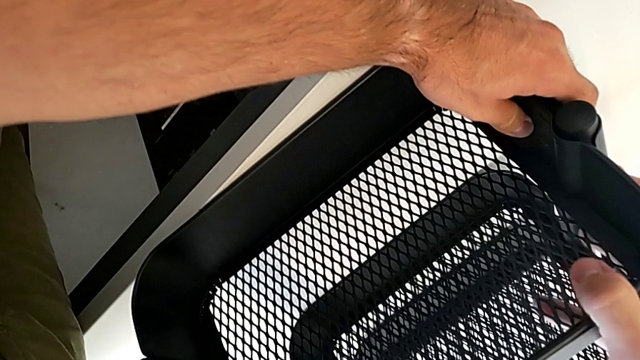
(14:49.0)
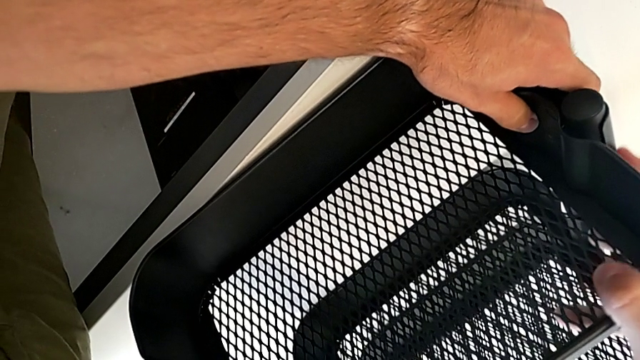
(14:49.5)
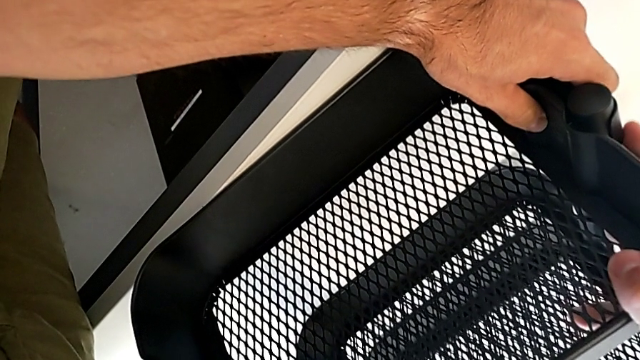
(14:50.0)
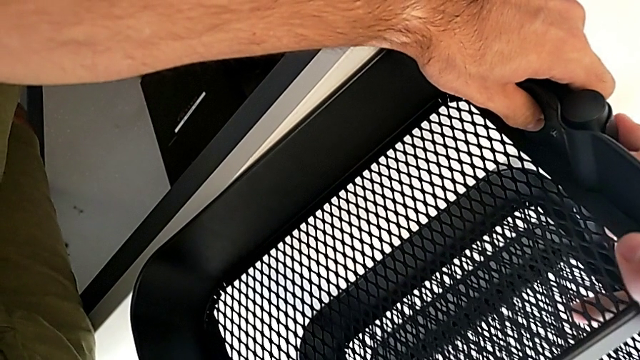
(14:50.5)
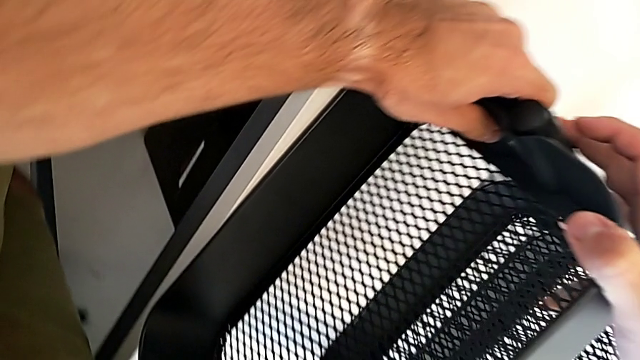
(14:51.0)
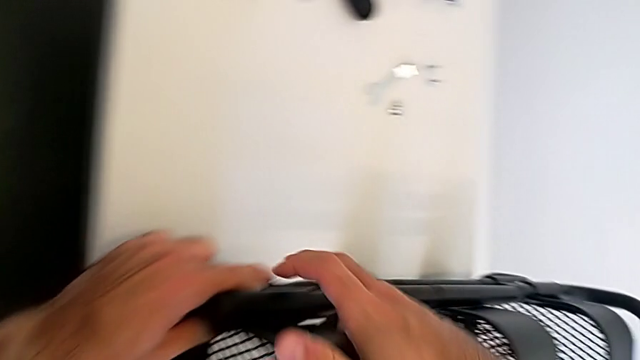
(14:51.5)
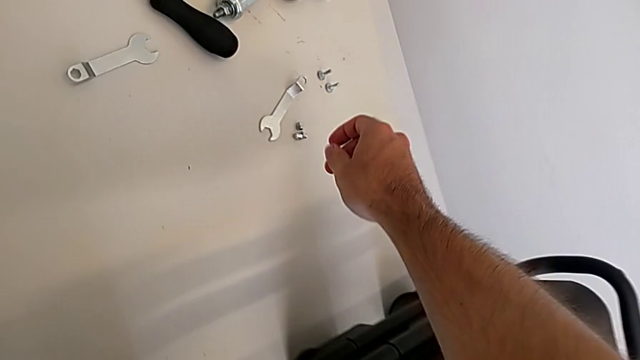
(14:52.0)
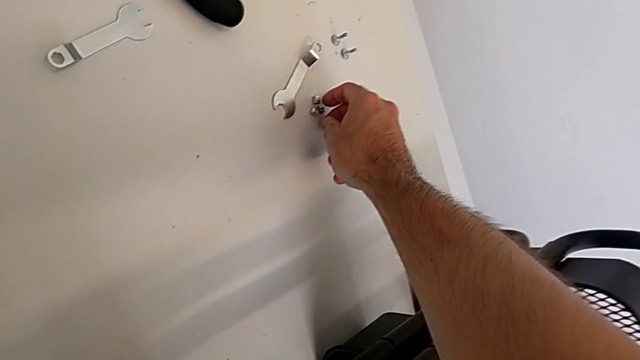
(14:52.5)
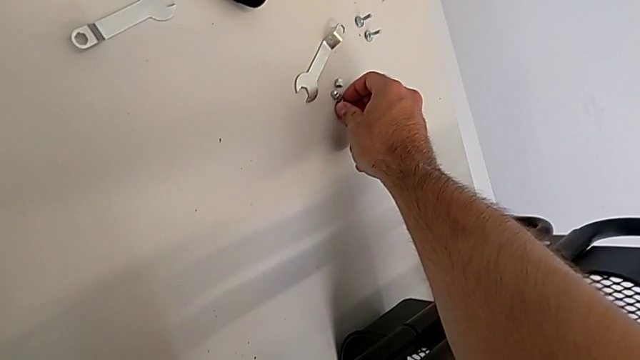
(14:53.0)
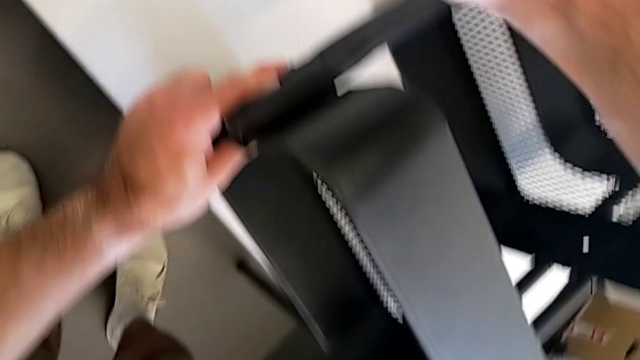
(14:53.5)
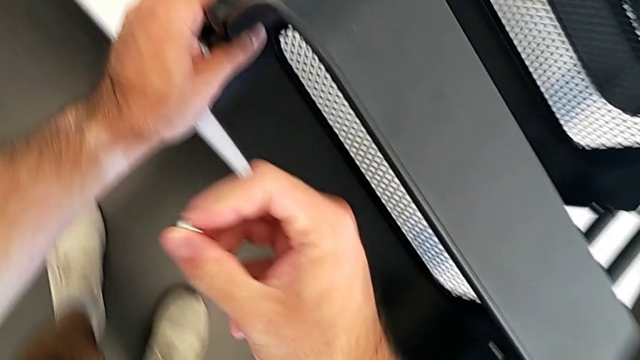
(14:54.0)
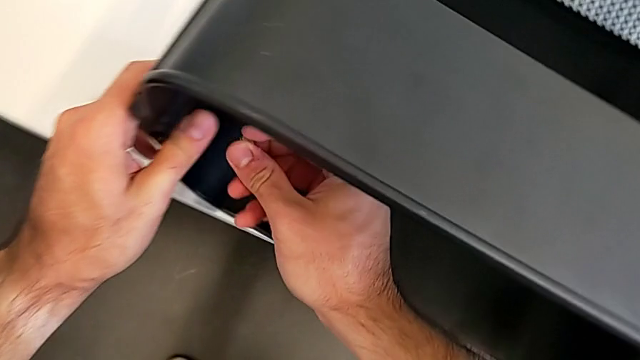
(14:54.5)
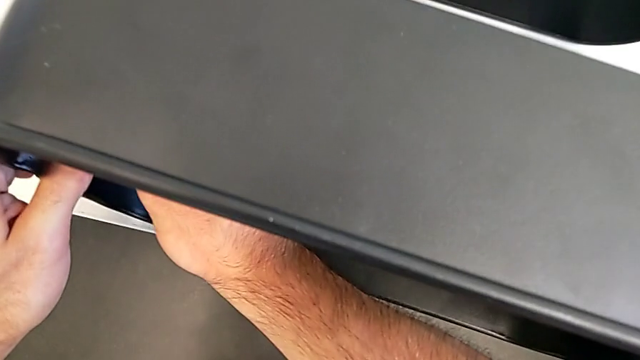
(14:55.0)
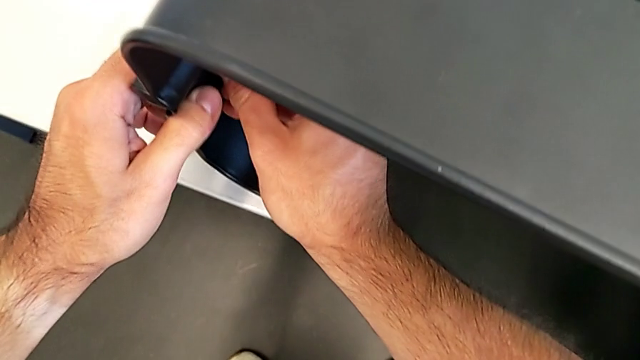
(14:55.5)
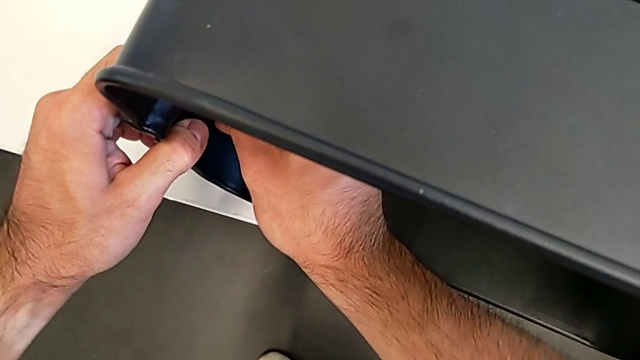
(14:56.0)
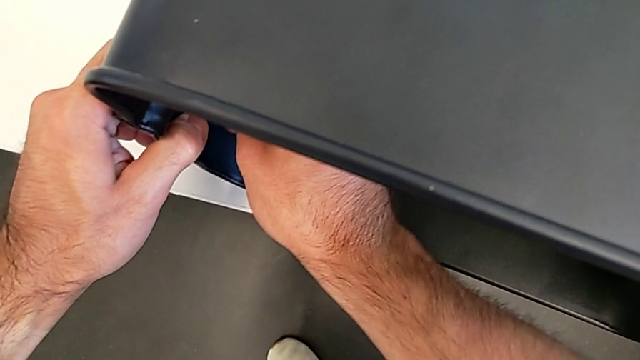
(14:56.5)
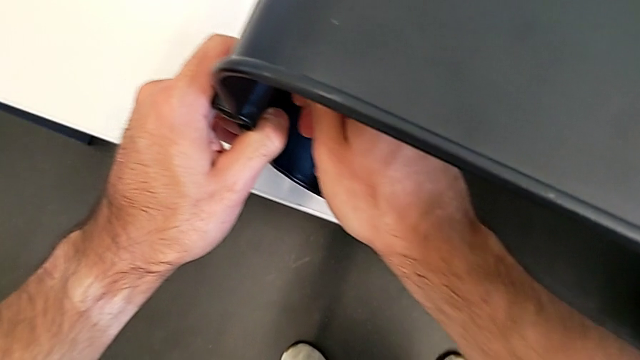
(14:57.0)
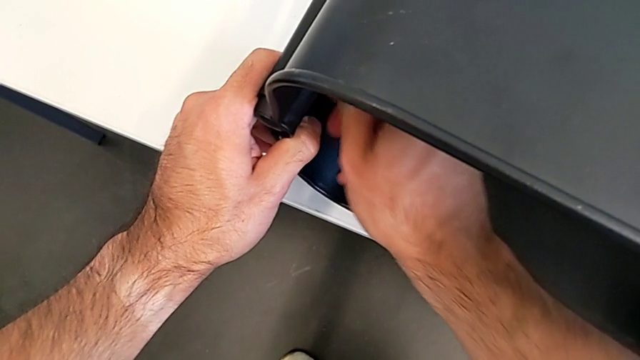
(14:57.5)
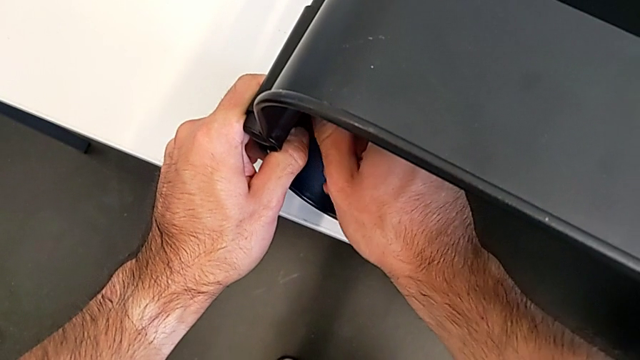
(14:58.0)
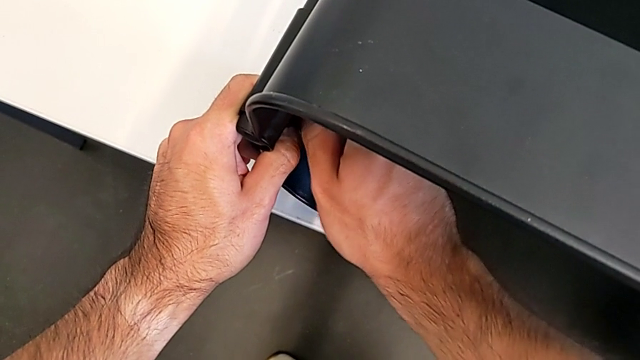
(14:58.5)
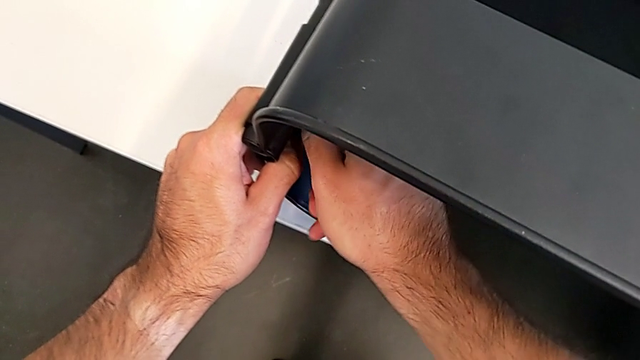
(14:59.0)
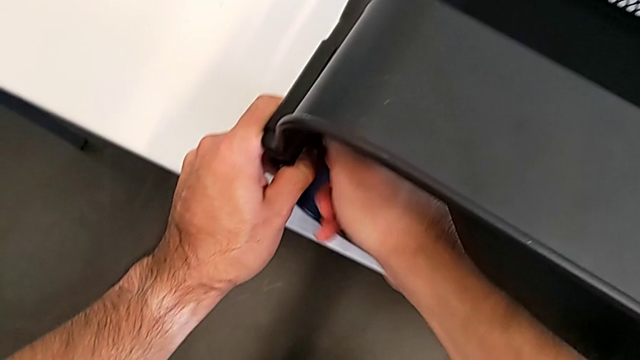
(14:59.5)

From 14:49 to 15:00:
The camera wearer is screwing the top grid tray. They insert the top bracket, grab the screw, insert the hexagon cap nut, screw it and screw the bracket.

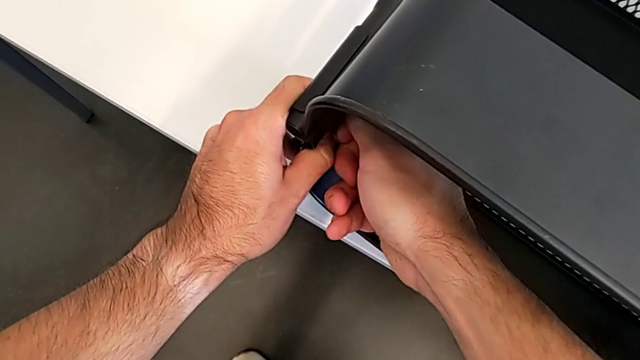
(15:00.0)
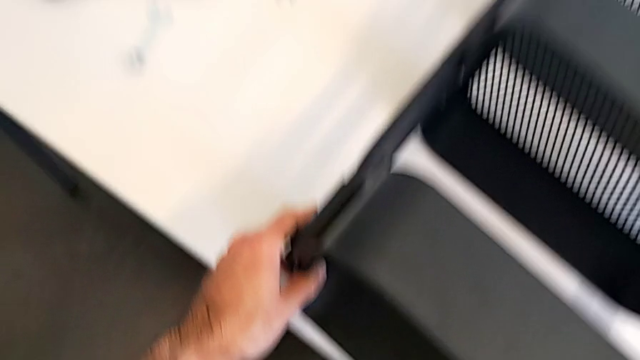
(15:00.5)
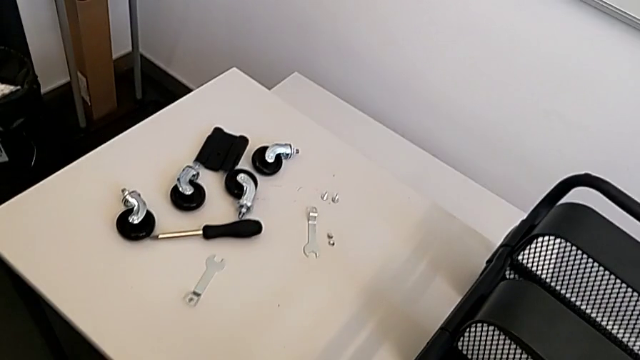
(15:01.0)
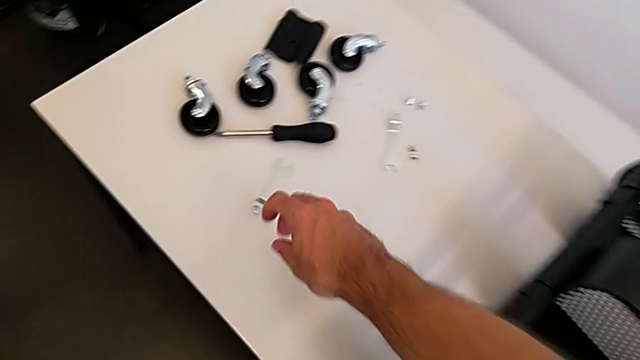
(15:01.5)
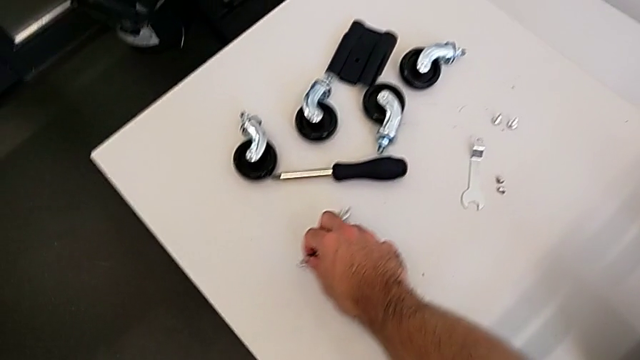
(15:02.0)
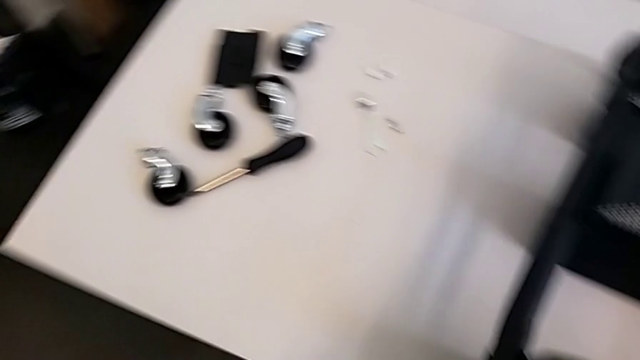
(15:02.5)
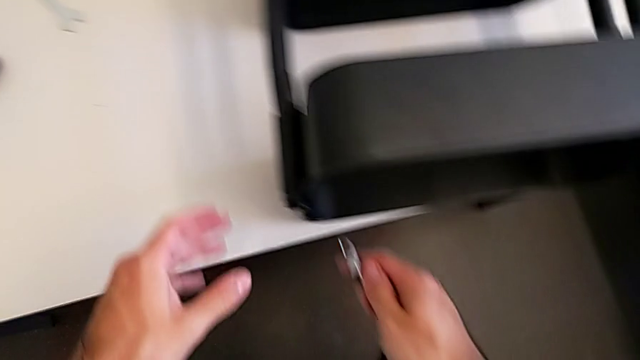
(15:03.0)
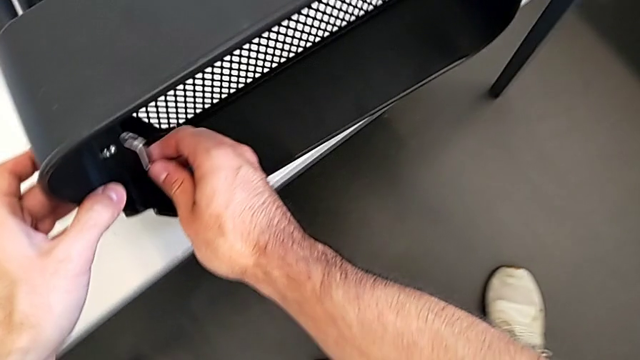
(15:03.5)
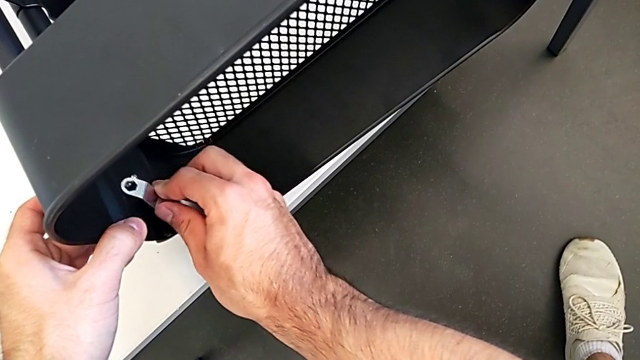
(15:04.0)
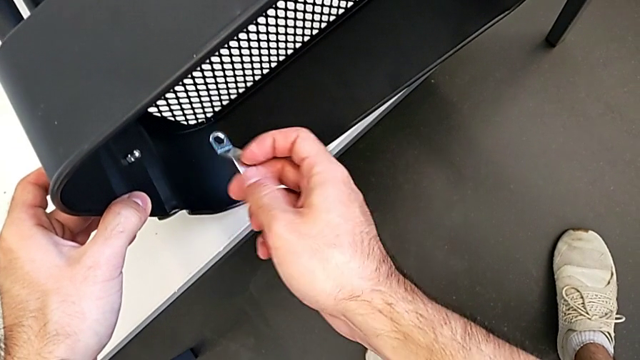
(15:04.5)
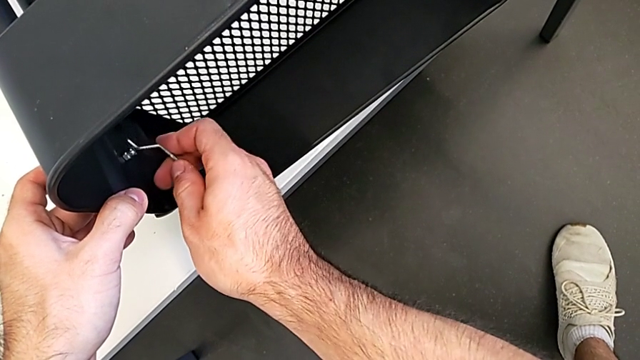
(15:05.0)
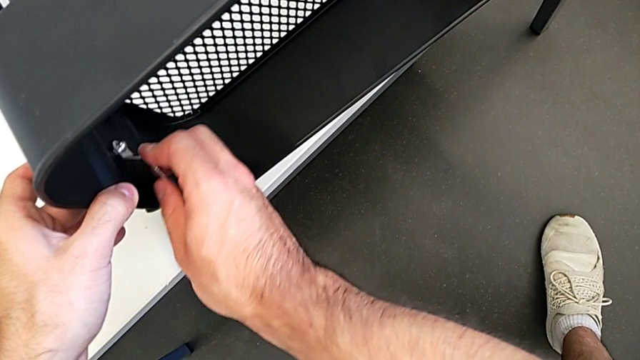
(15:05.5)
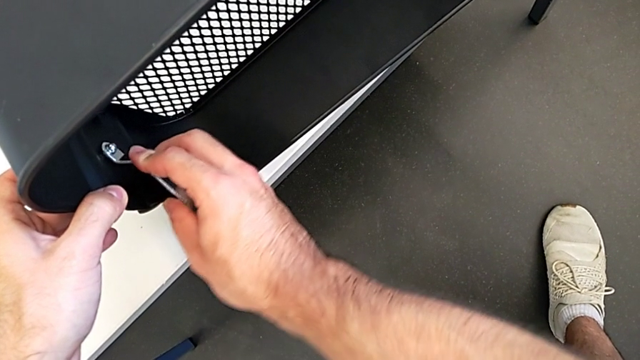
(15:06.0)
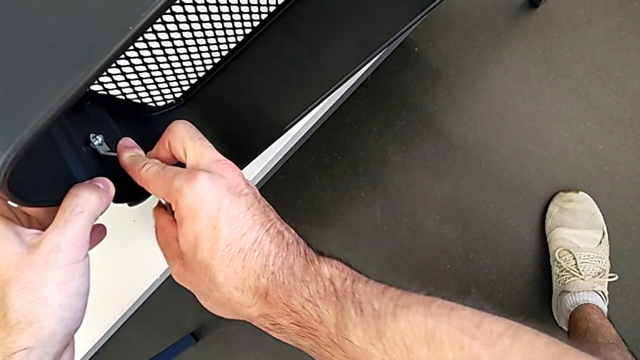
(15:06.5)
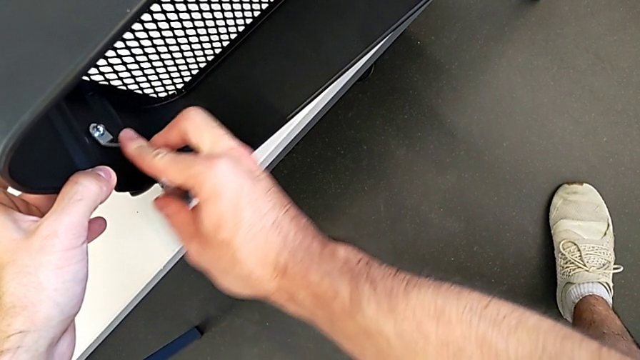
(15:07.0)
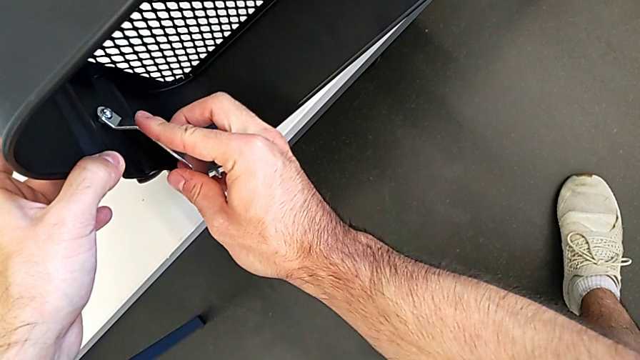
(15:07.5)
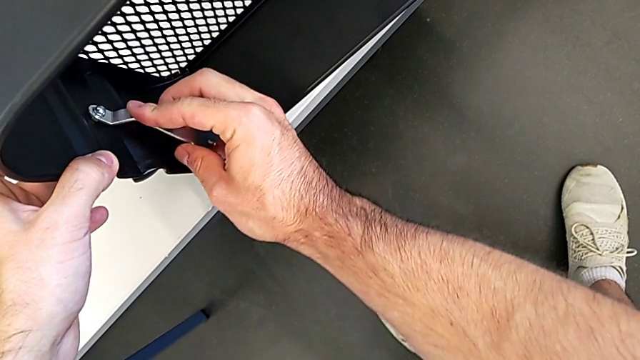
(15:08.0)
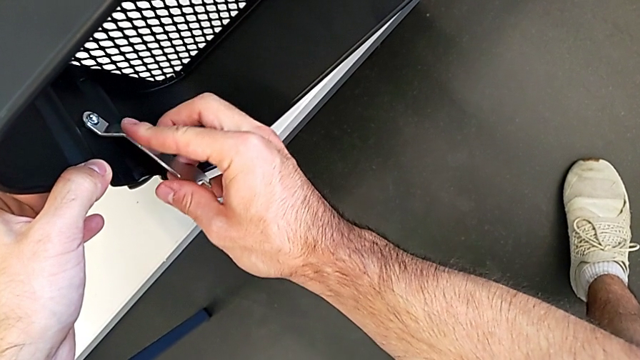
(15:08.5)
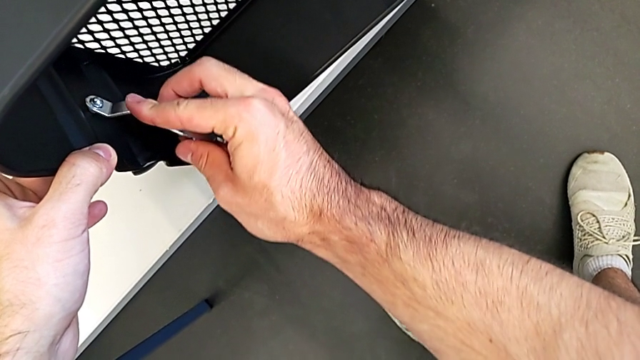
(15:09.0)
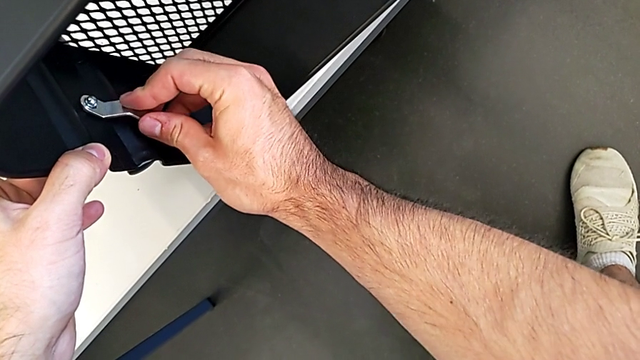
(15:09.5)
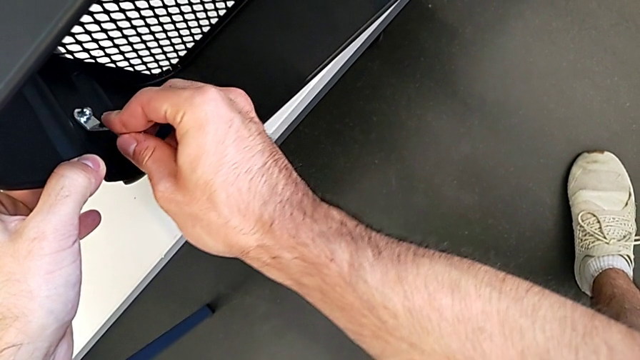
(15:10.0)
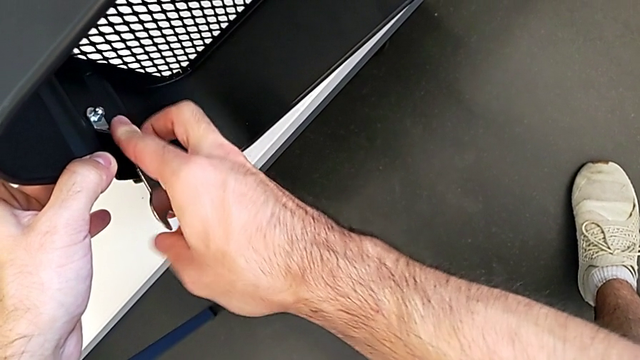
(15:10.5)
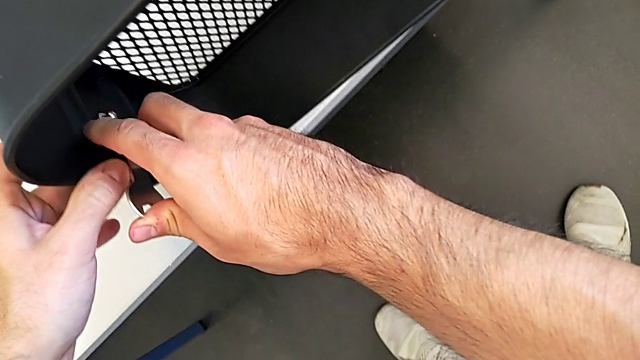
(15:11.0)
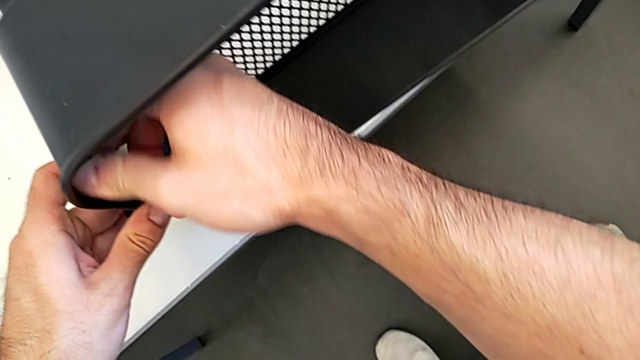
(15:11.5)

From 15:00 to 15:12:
The camera wearer is screwing the top grid tray. They grab the spanner wrench, insert it and begin to screw the hexagon cap nut.
